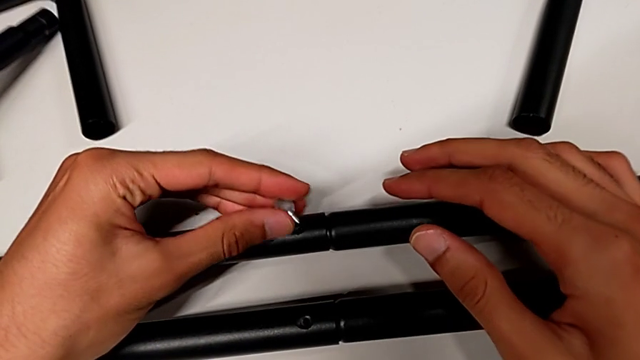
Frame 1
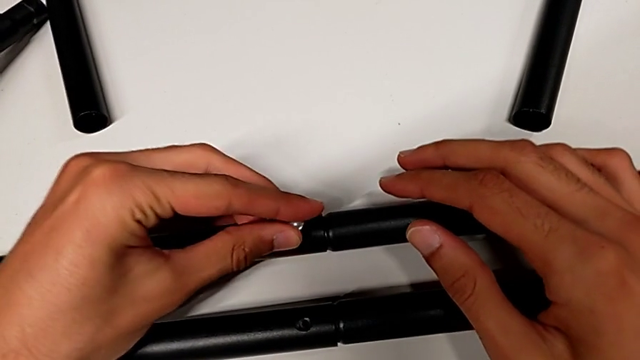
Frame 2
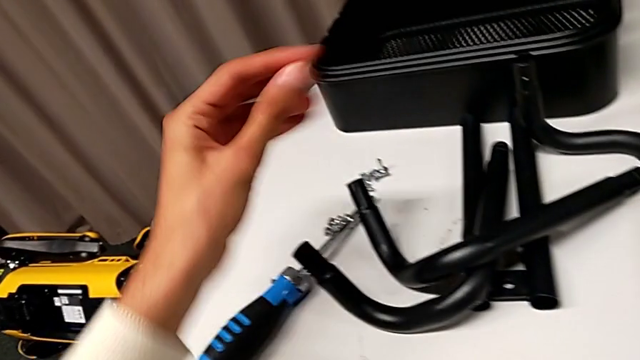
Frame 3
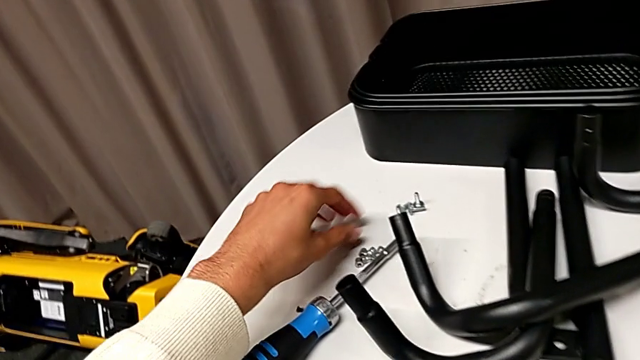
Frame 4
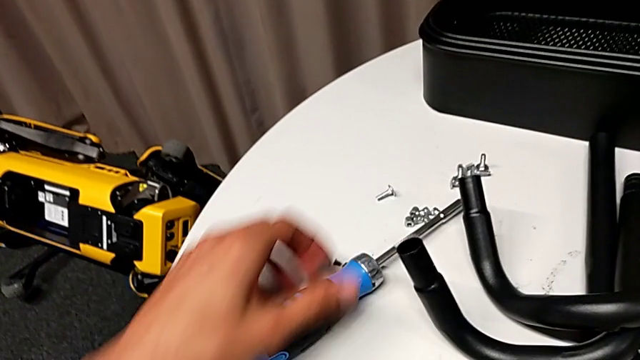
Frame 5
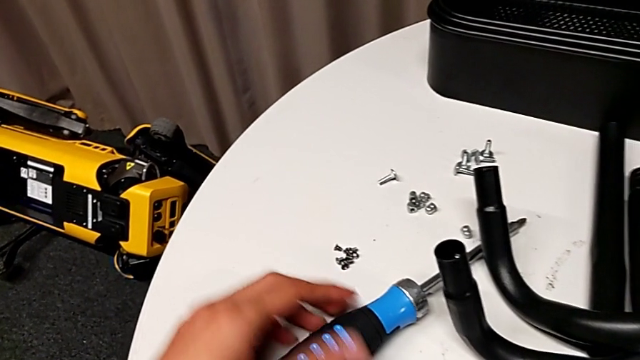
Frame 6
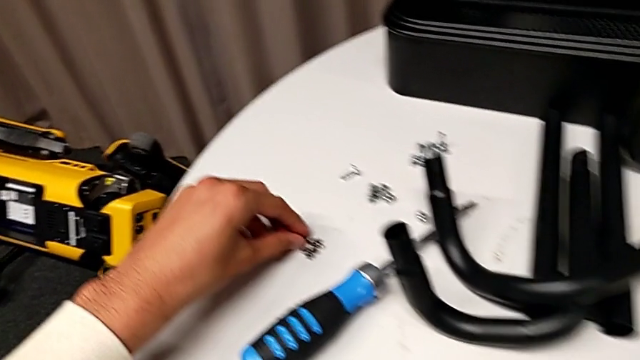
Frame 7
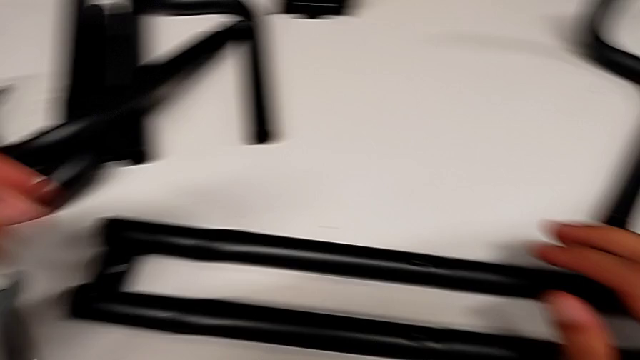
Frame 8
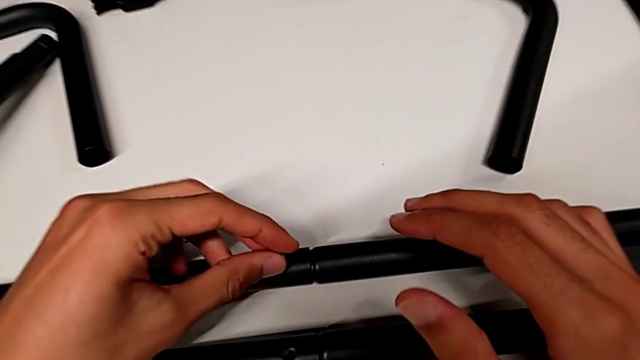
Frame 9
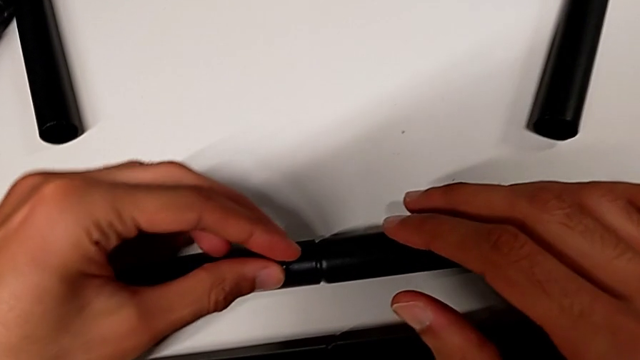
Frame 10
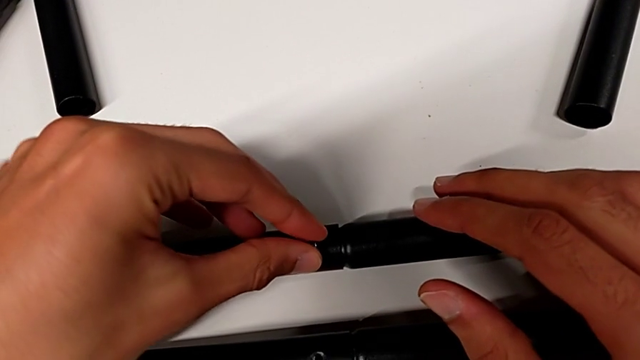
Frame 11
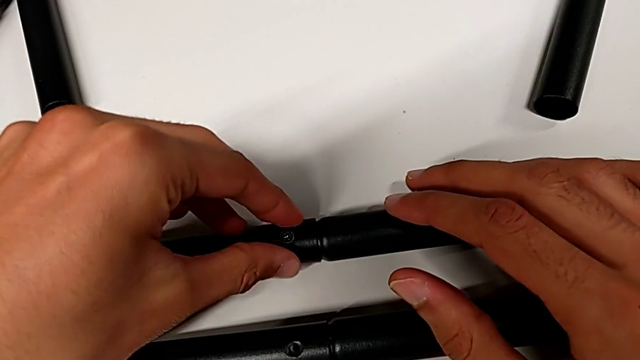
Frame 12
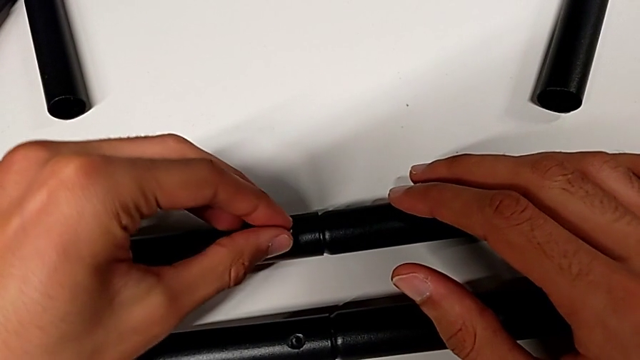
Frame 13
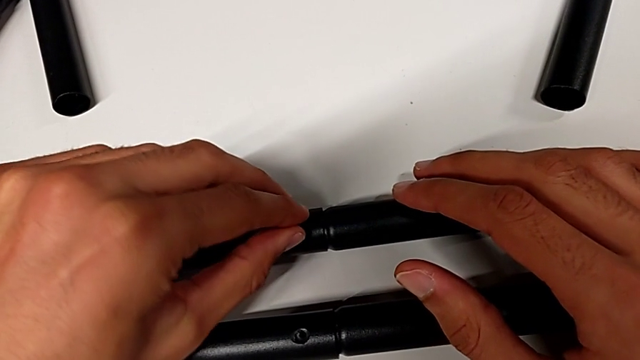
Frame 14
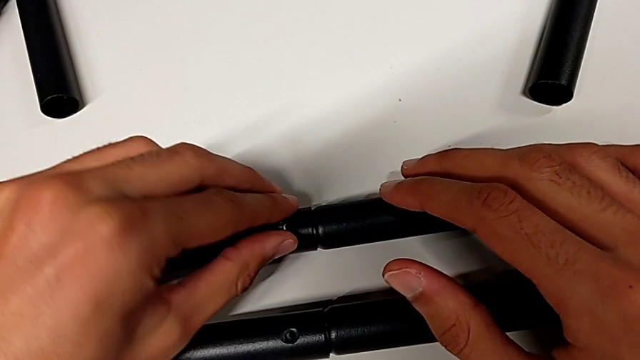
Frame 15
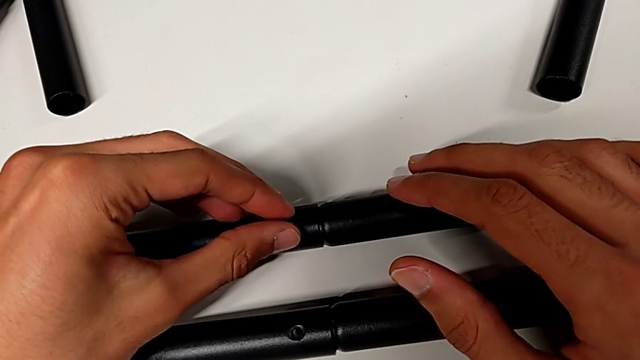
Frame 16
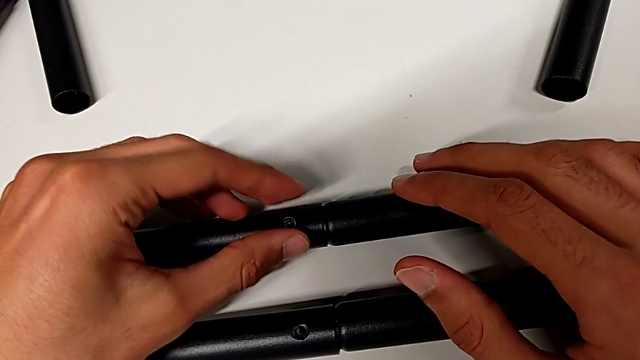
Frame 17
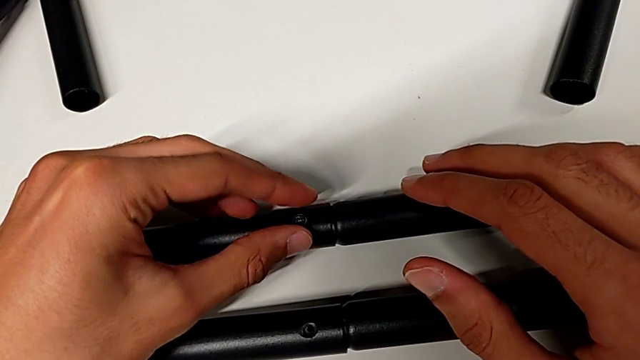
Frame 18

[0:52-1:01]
The camera wearer is assembling the first bar. They disassemble the screw, place it, grab it and insert it.

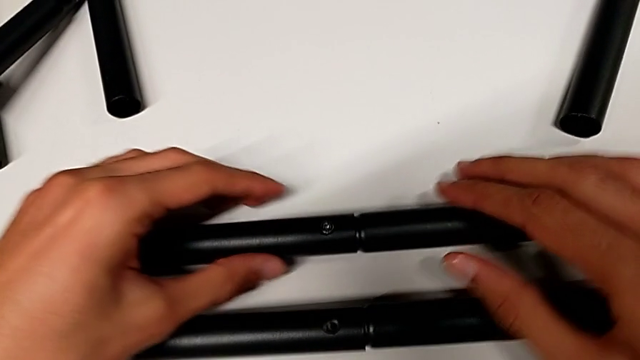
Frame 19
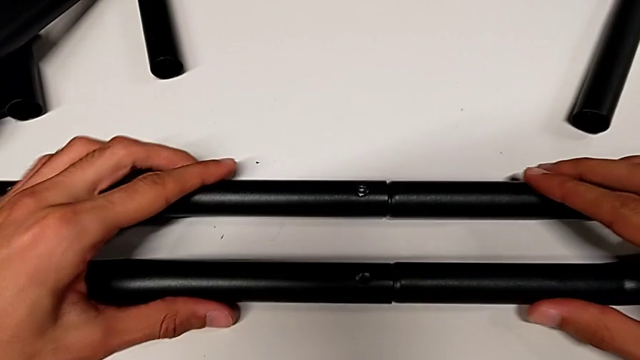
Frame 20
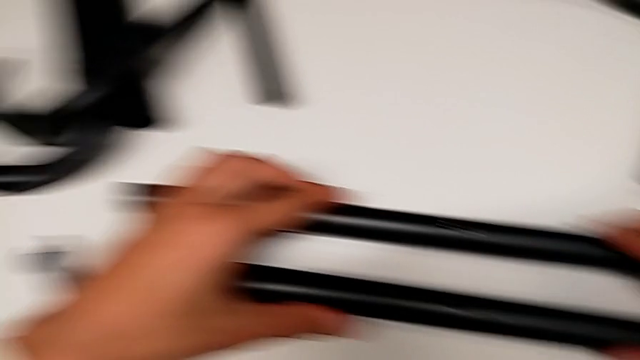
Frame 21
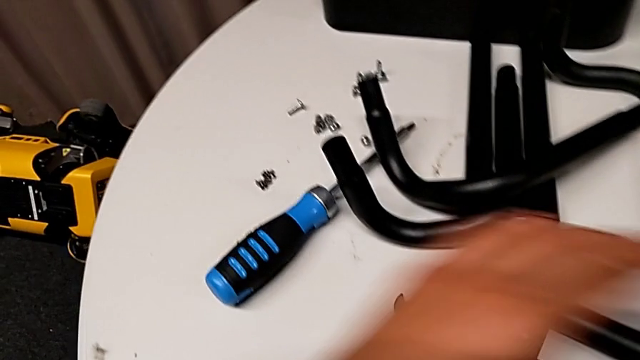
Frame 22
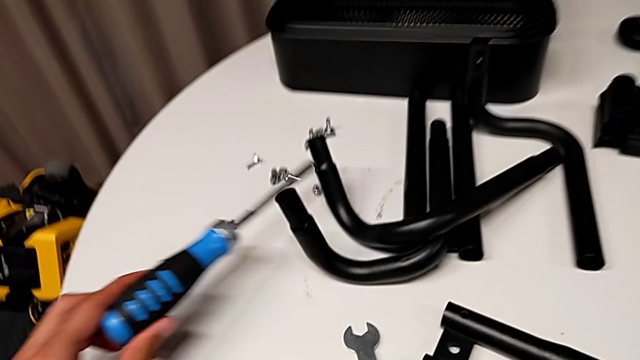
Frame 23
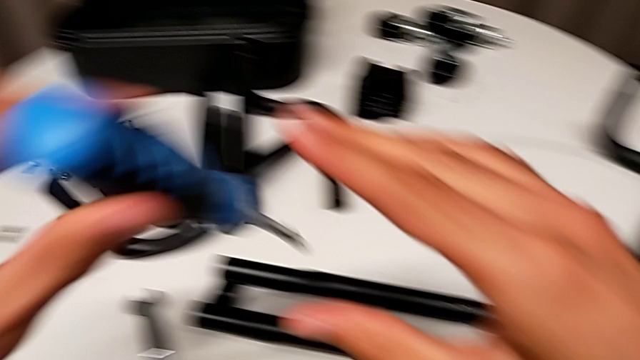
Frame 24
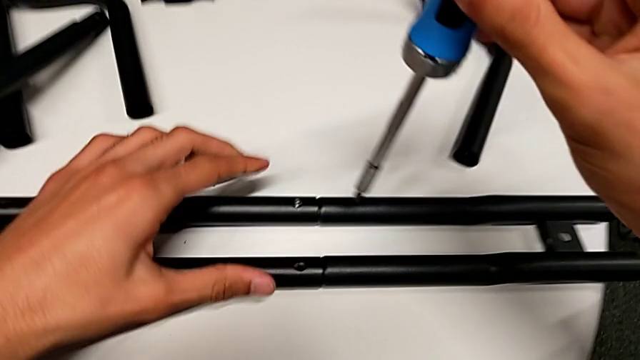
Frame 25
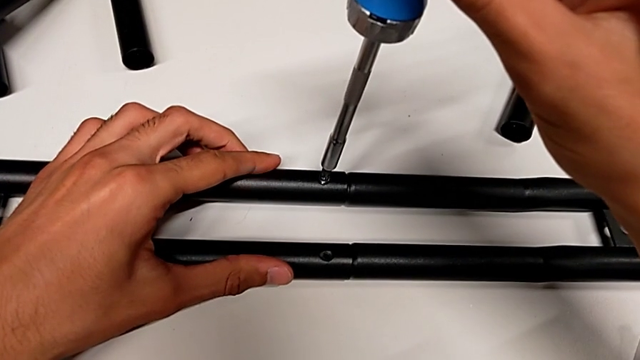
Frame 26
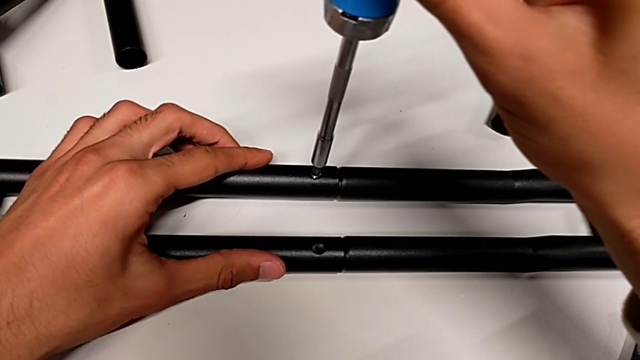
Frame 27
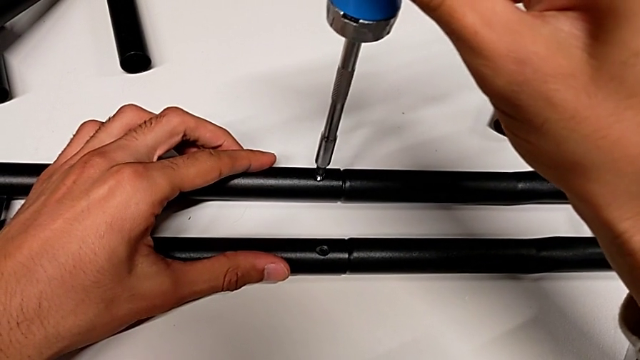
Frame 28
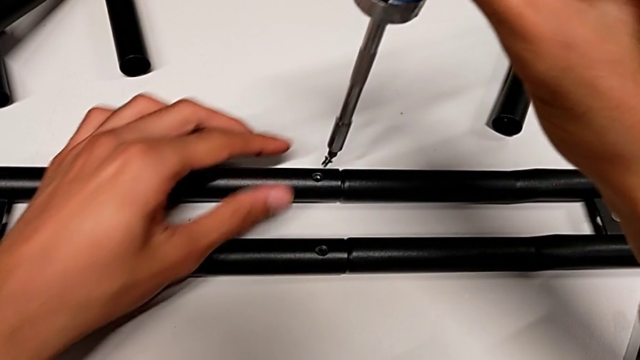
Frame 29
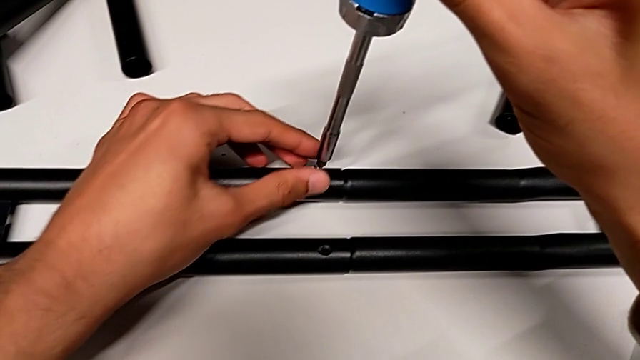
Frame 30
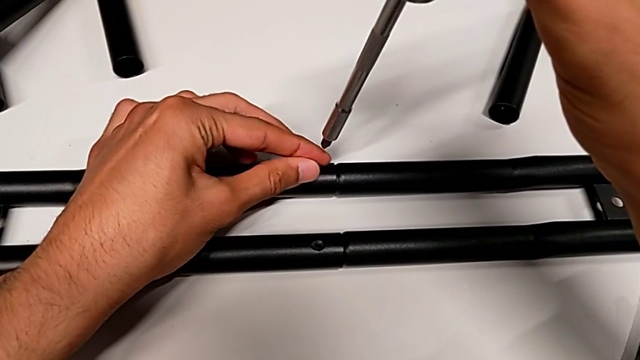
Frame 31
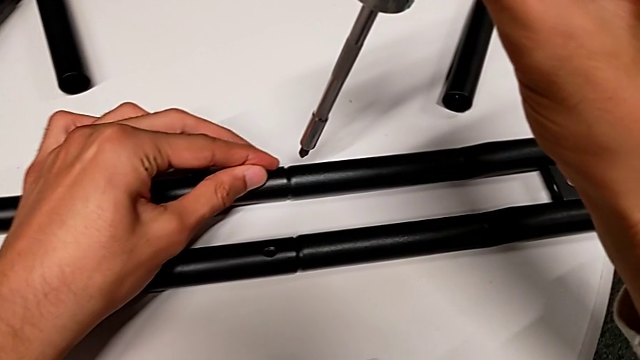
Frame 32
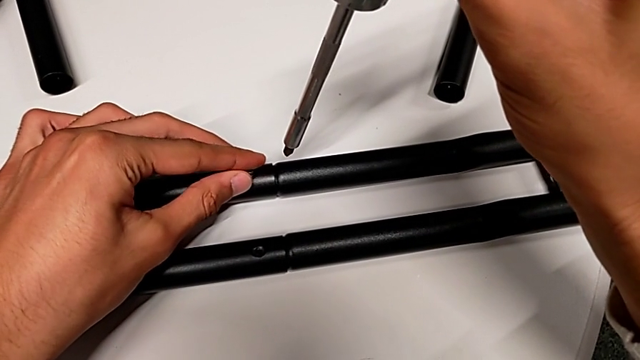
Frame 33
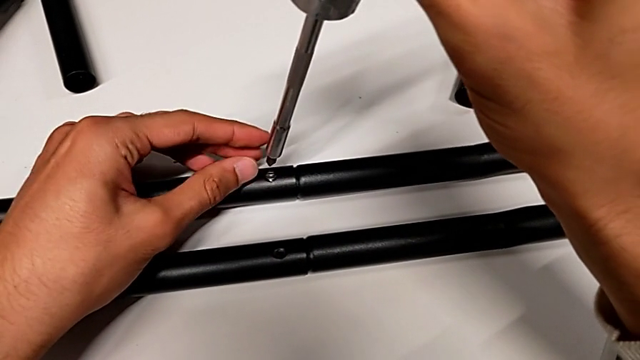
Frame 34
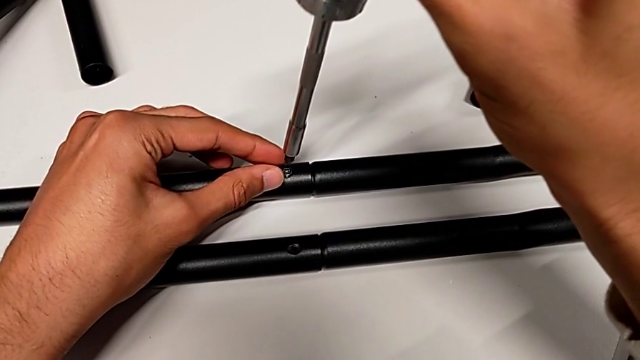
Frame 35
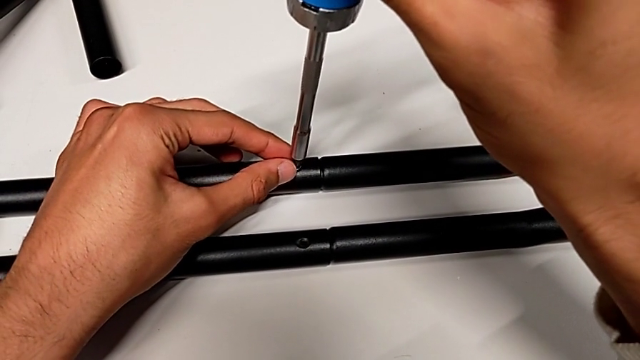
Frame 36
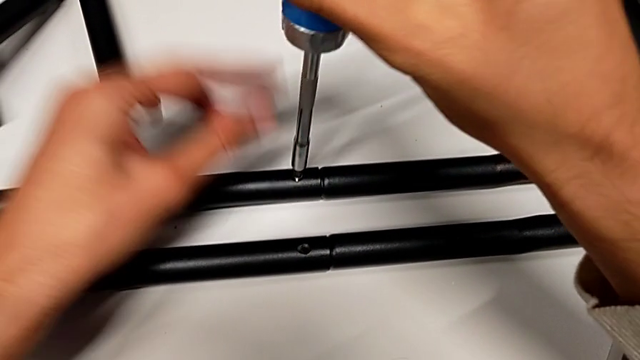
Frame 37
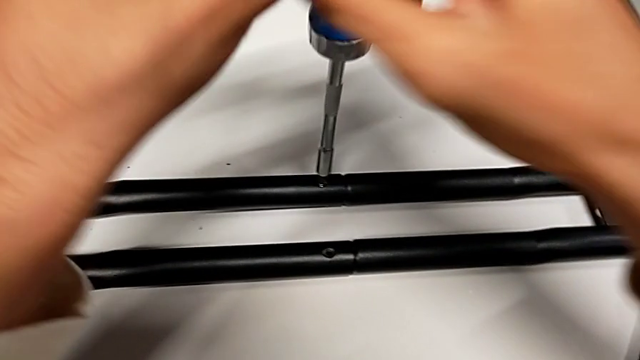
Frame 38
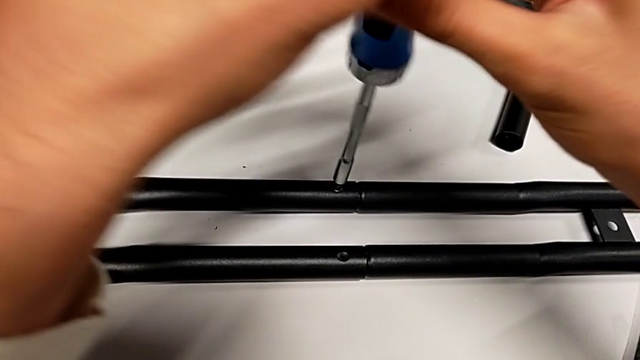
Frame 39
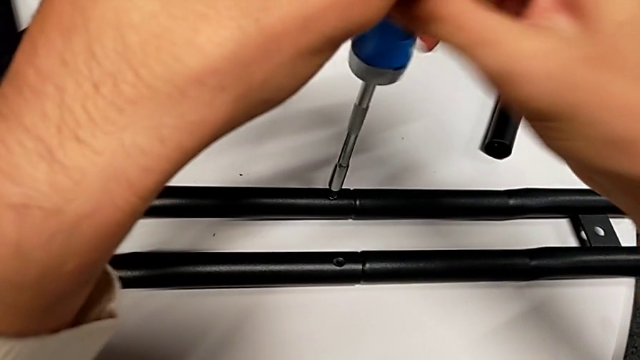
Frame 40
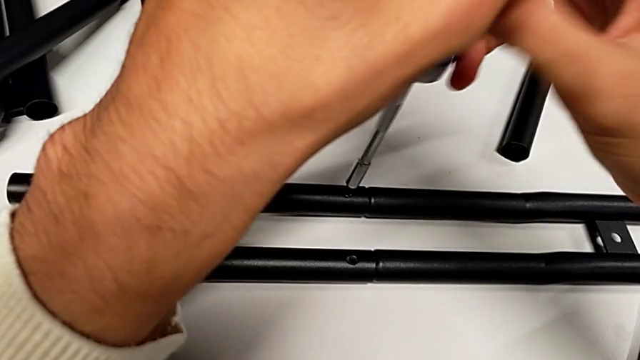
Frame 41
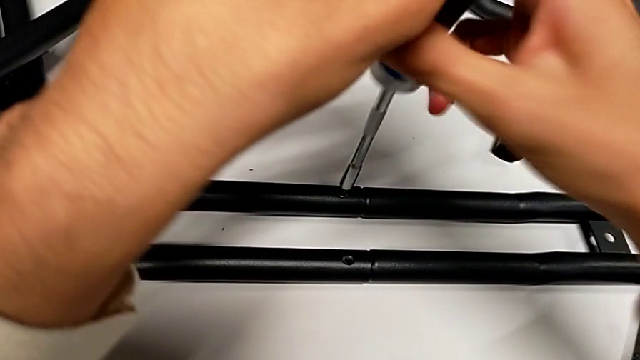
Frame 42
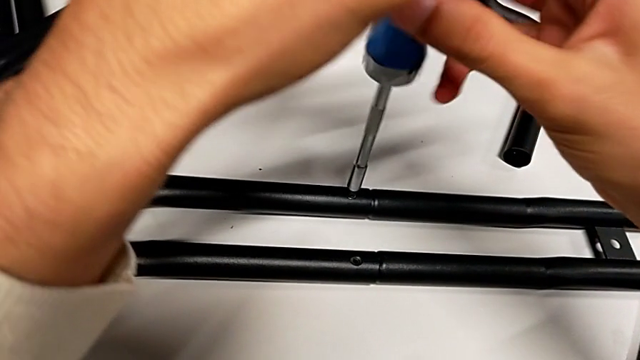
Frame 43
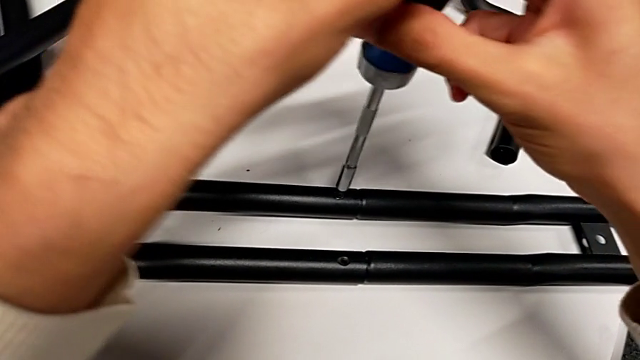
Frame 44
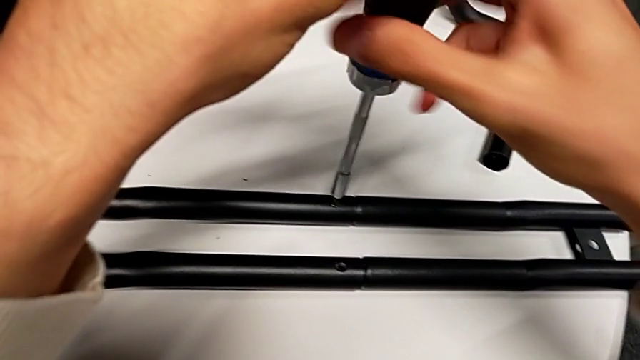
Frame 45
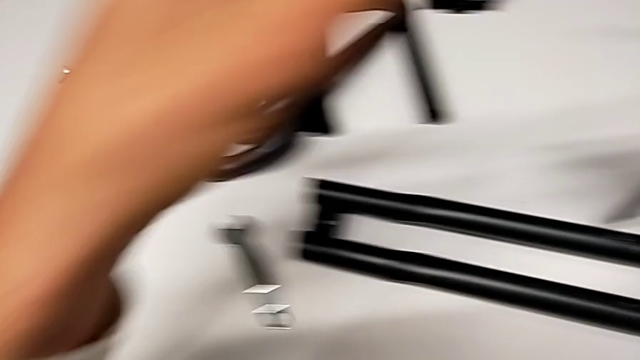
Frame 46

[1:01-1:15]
The camera wearer is assembling the first bar. They align the first leg, grab the screwdriver, disassemble the screw, insert it and screw it.
